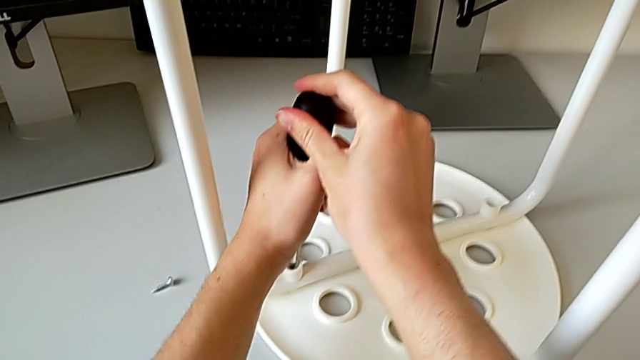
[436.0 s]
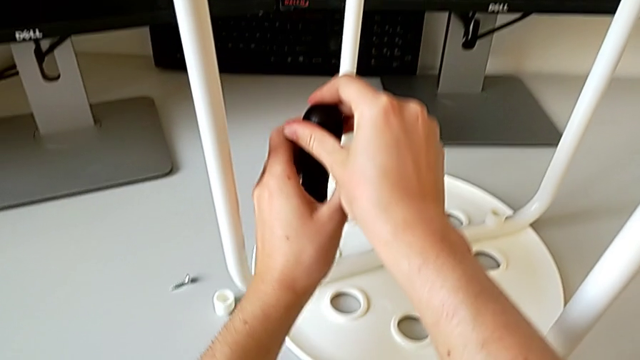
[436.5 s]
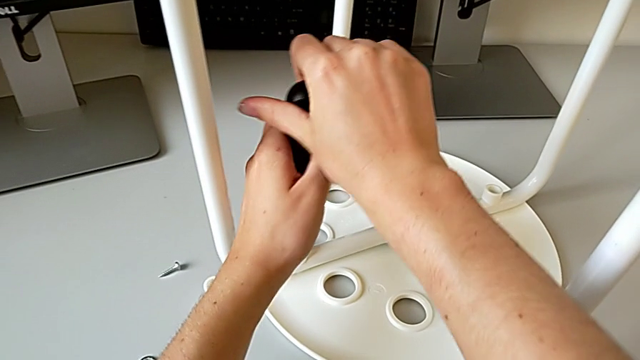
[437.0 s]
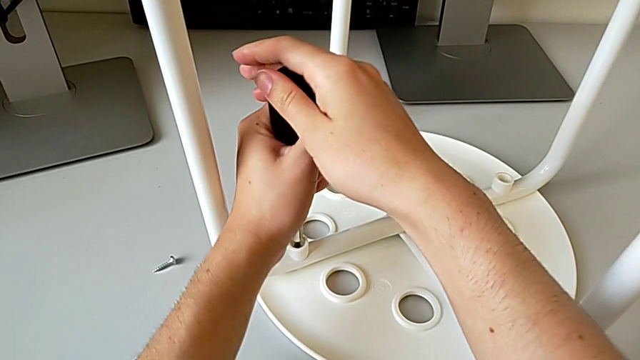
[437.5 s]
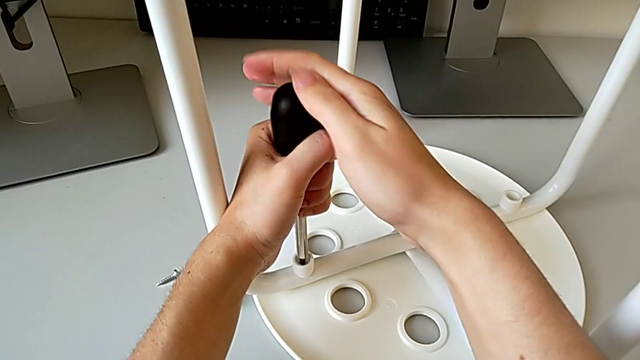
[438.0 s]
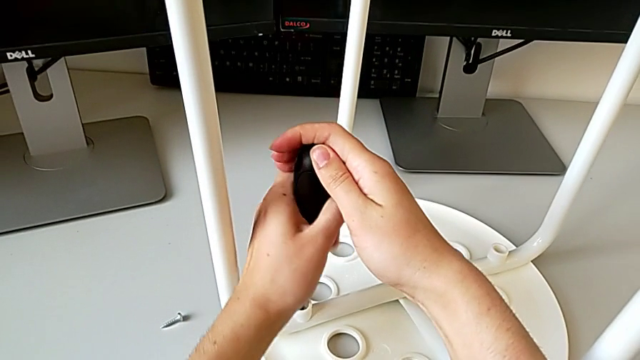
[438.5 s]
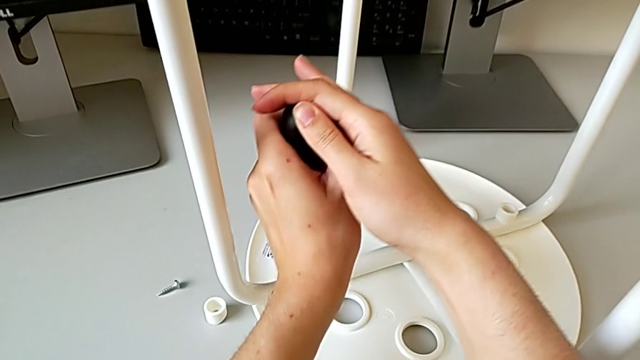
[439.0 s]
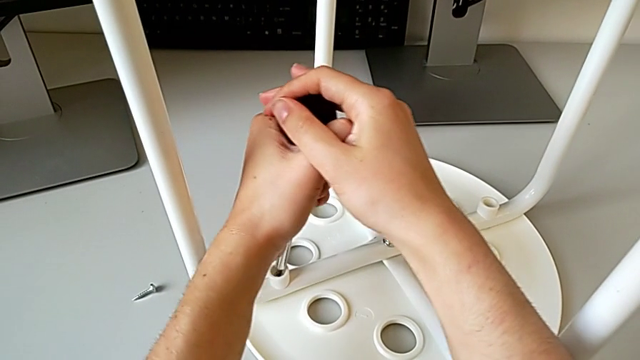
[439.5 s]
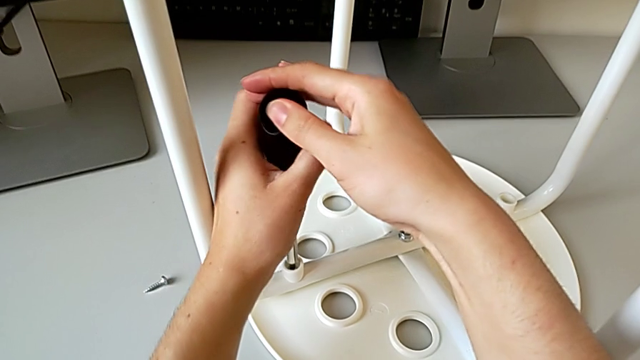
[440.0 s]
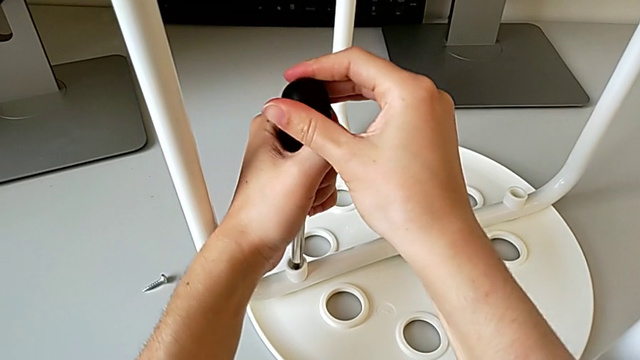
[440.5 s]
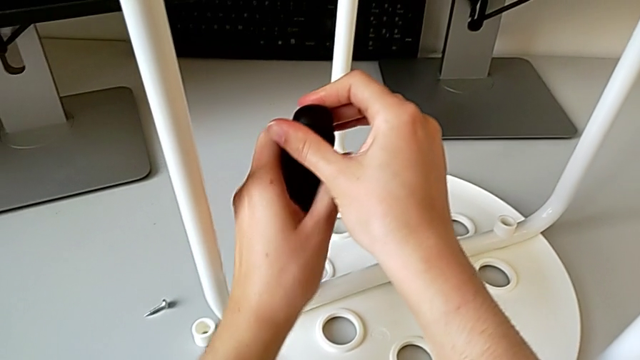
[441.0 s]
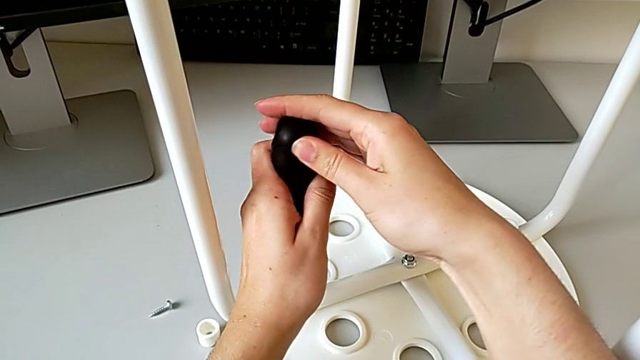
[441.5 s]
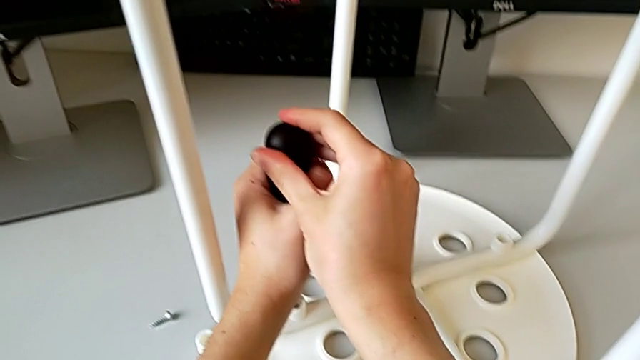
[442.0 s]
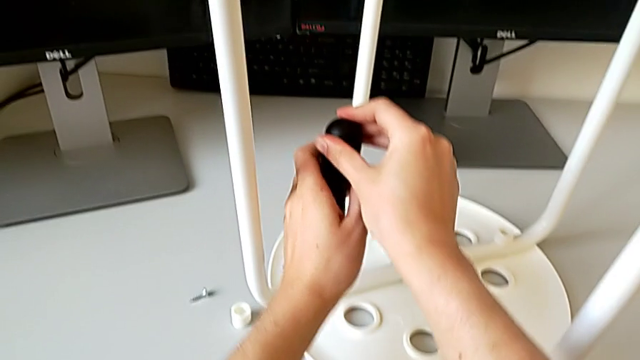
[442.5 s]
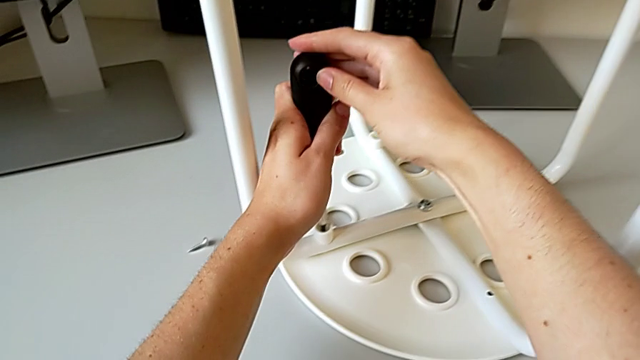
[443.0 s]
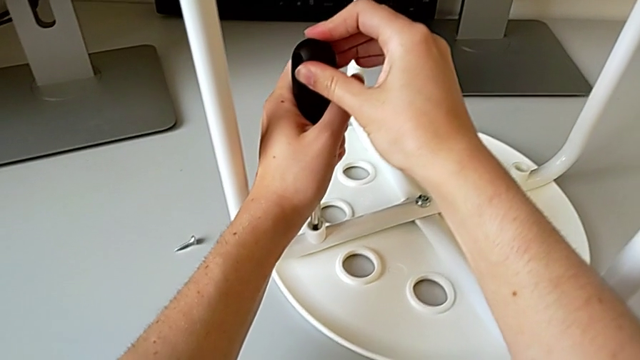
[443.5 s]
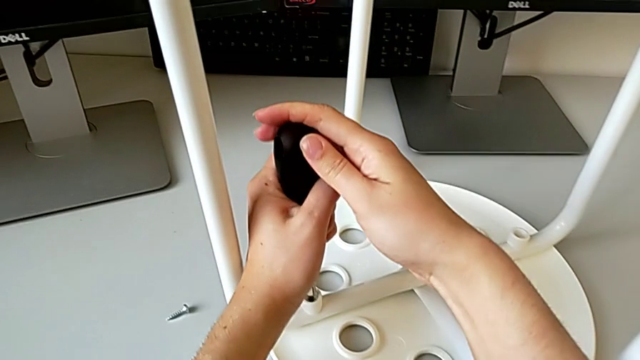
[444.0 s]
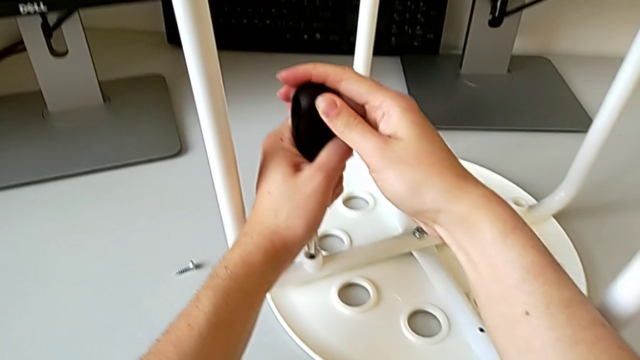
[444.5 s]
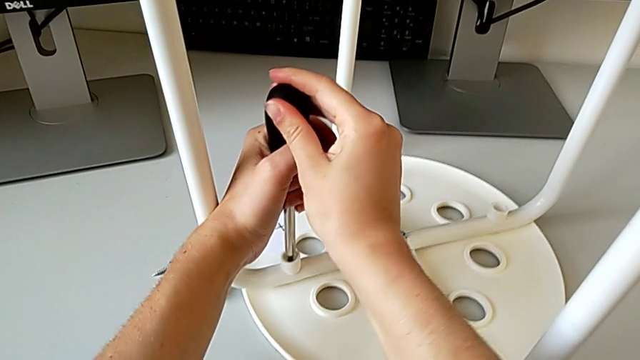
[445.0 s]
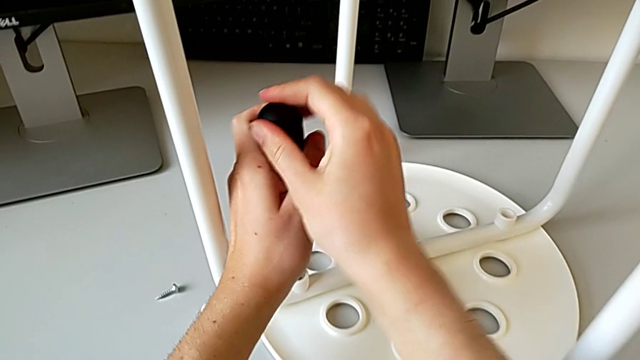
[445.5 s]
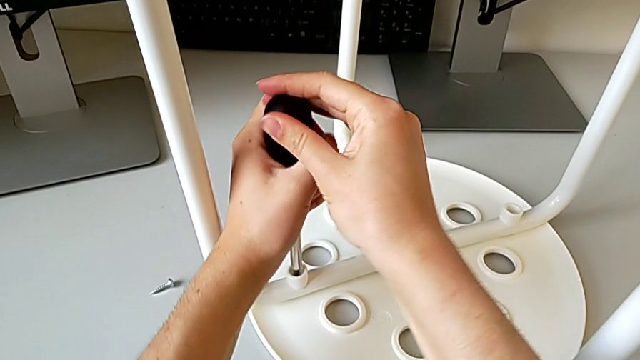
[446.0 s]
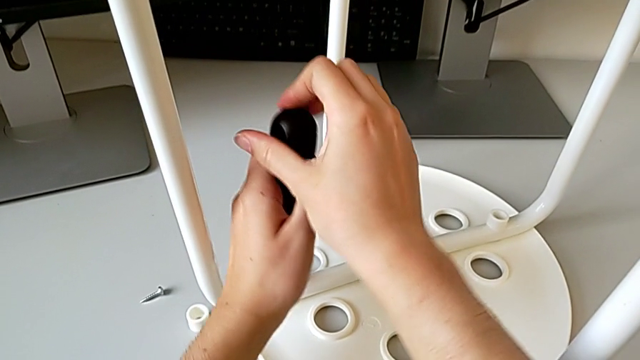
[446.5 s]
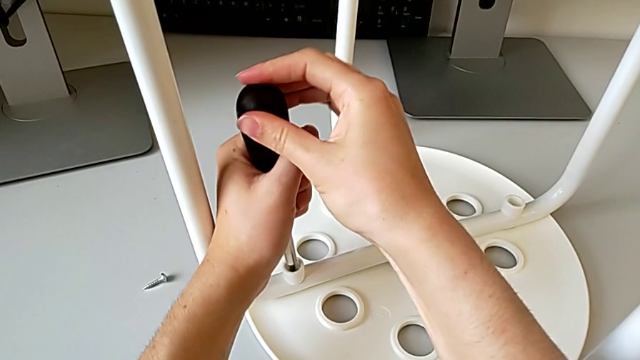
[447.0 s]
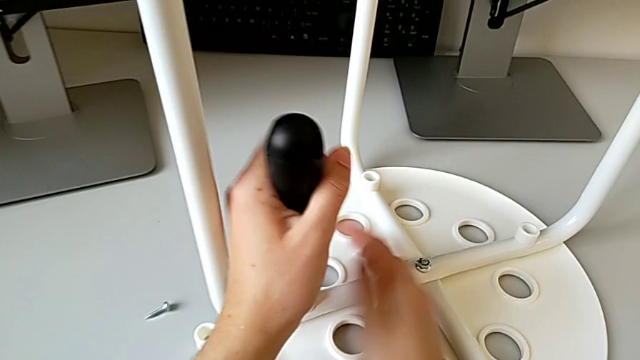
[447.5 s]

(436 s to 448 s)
The camera wearer is placing the legs onto the seat. They keep screwing the third screw and withdraw the screwdriver.

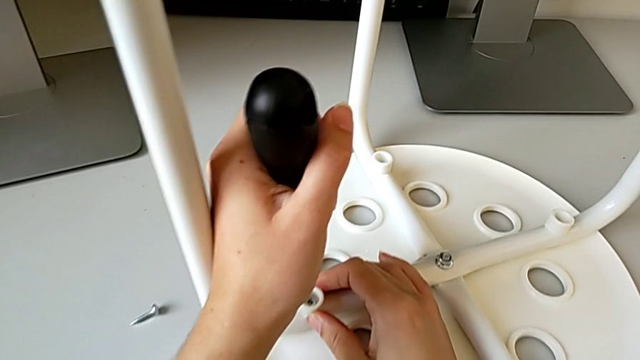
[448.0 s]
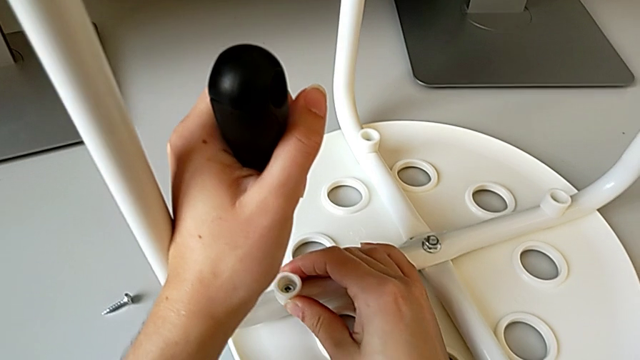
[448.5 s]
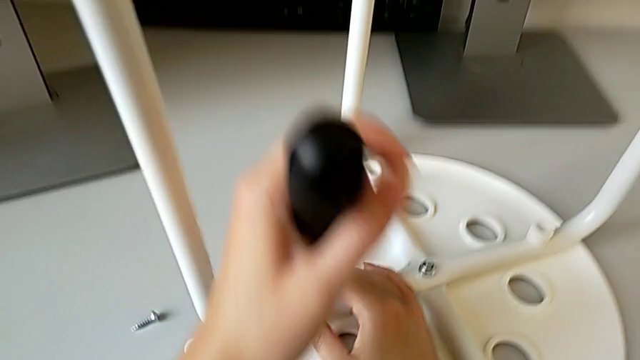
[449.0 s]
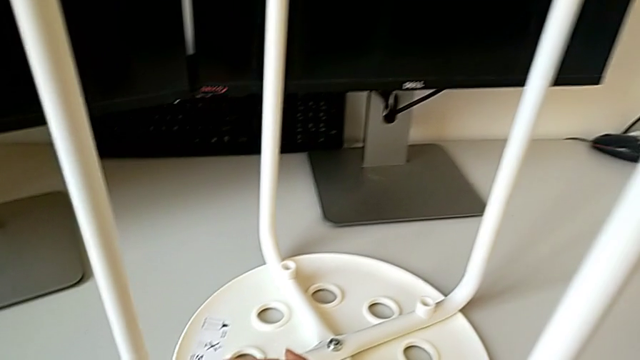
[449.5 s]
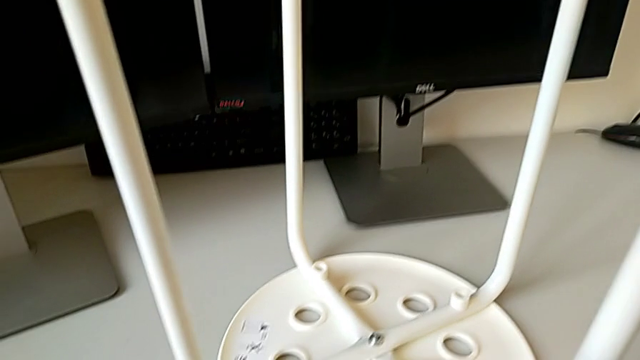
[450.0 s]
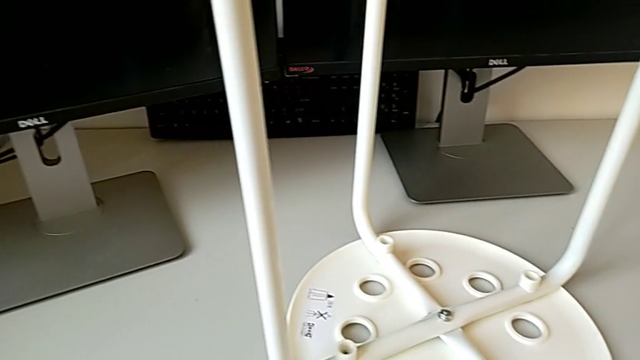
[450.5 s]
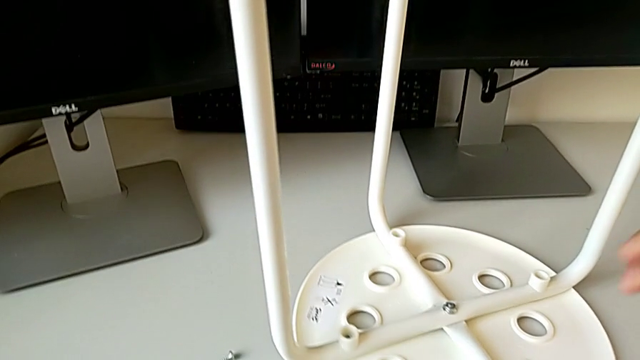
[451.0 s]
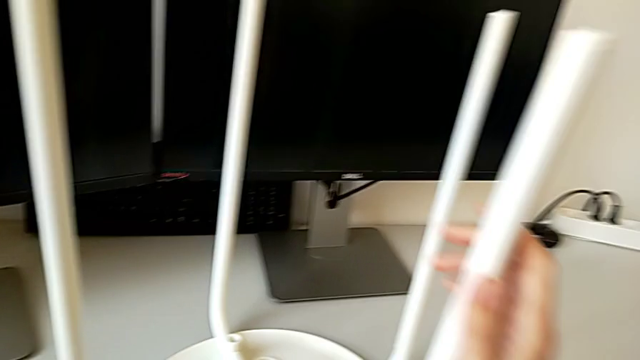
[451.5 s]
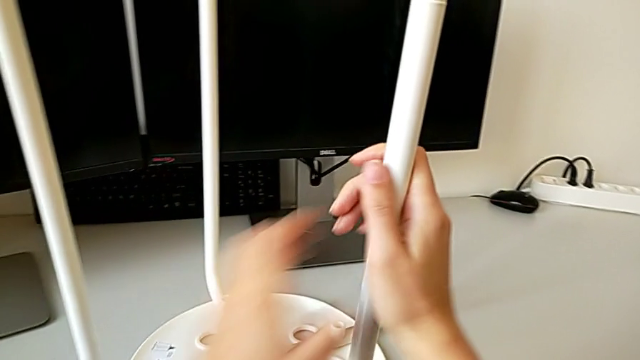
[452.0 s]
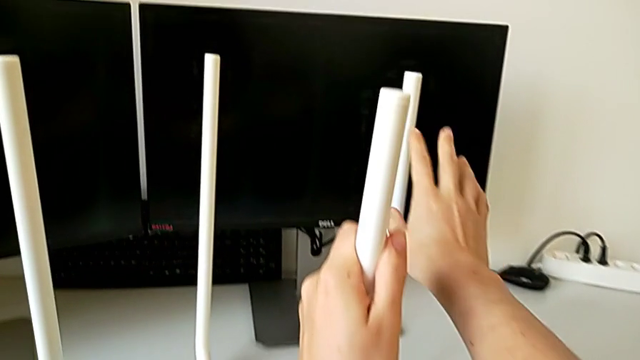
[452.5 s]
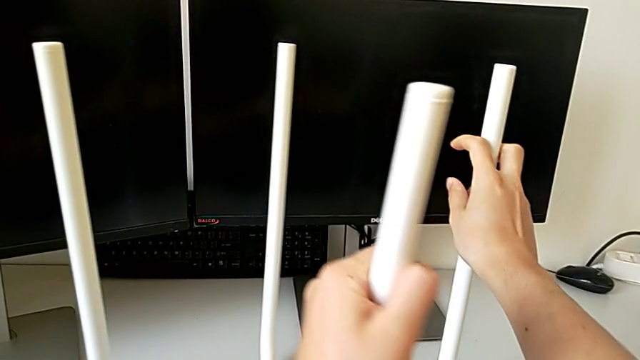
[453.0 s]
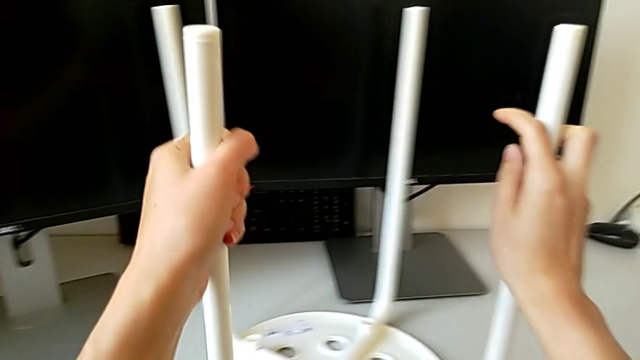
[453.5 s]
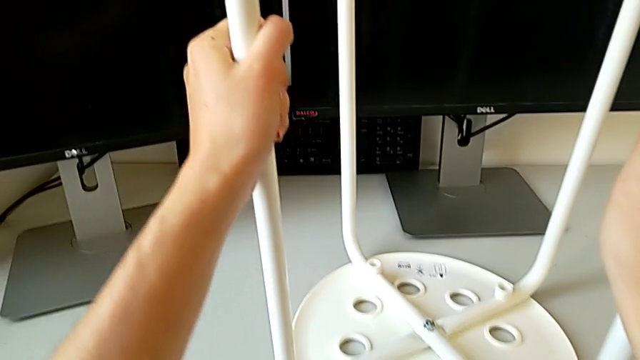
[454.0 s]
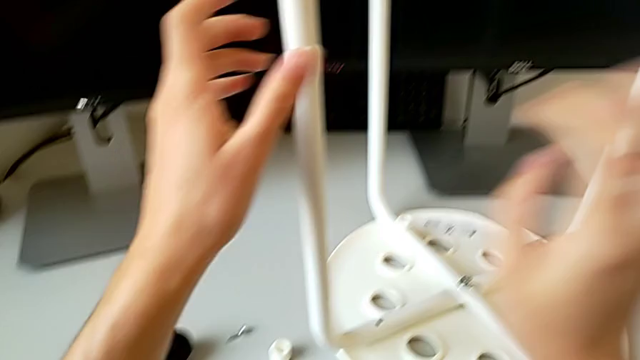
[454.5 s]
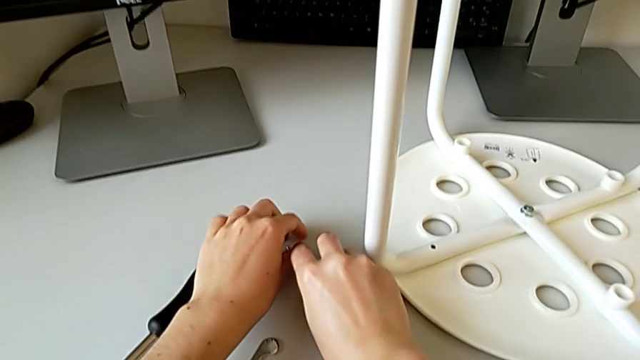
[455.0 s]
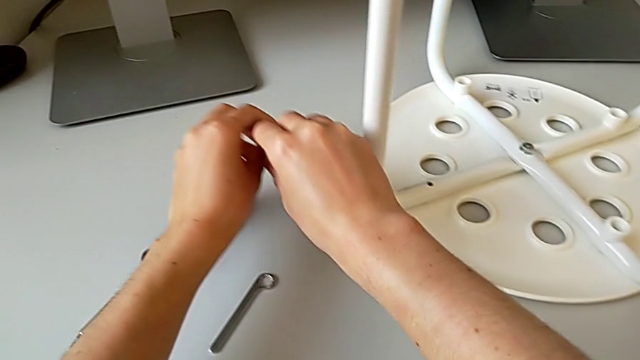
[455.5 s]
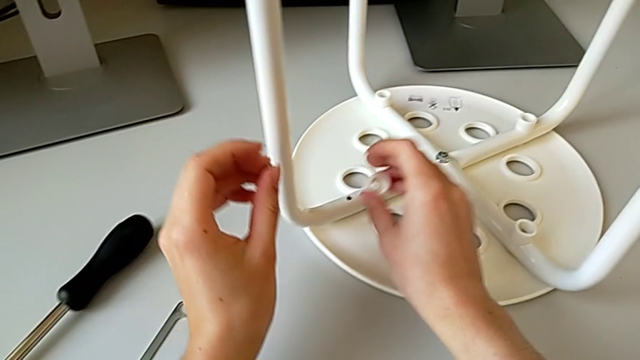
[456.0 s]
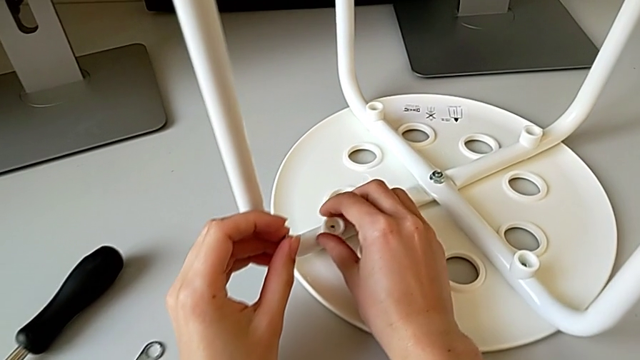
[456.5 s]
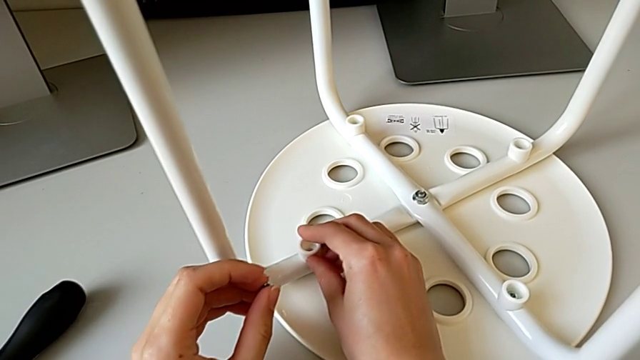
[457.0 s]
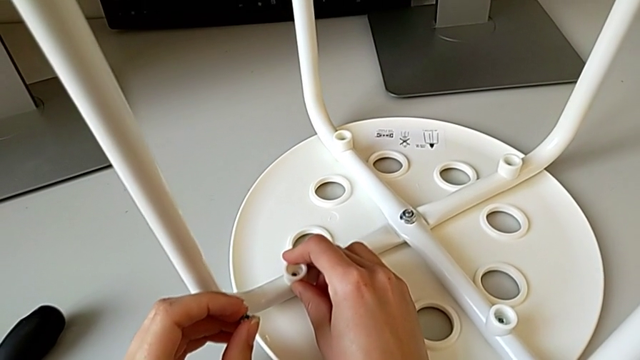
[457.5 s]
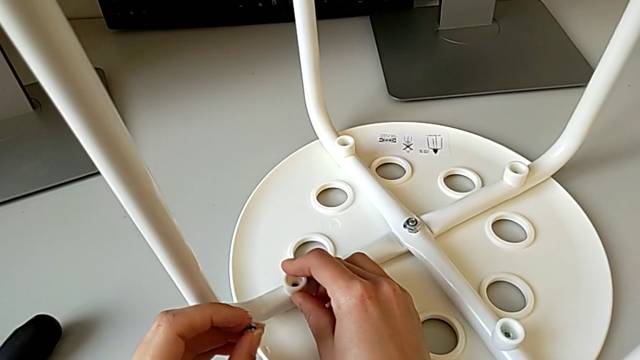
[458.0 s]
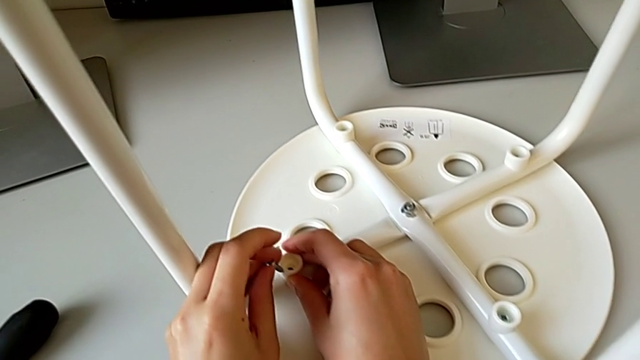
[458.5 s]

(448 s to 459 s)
The camera wearer is placing the legs onto the seat. They inspect the third washer, place the screwdriver, rotate the leg, grab the fourth screw with the left hand, grab the washer with the right hand and align the fourth screw.
